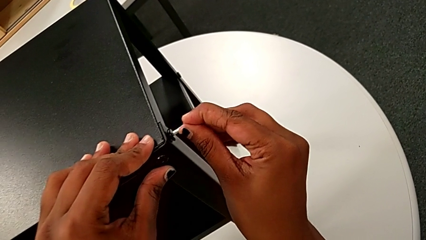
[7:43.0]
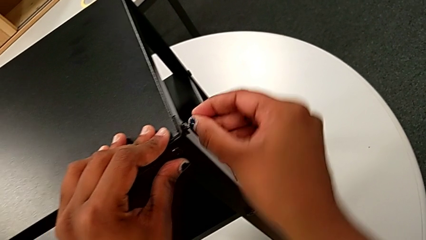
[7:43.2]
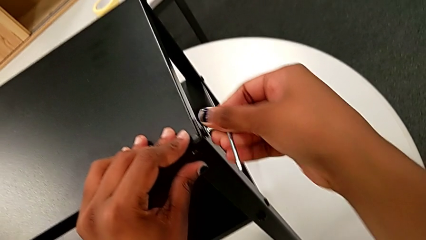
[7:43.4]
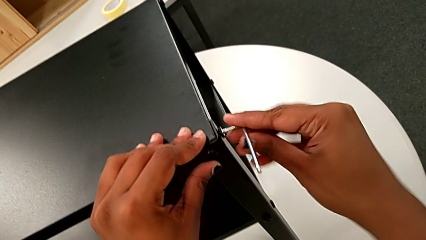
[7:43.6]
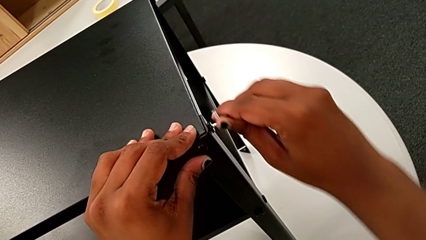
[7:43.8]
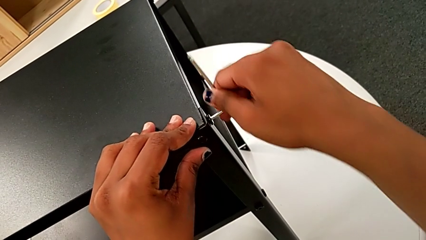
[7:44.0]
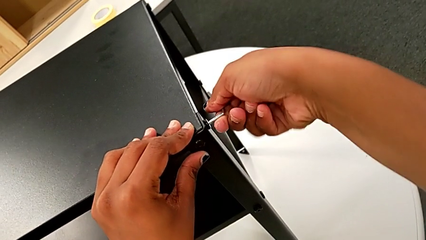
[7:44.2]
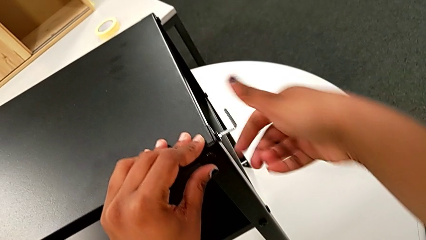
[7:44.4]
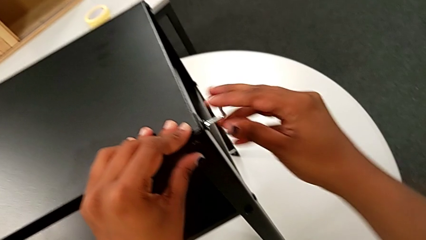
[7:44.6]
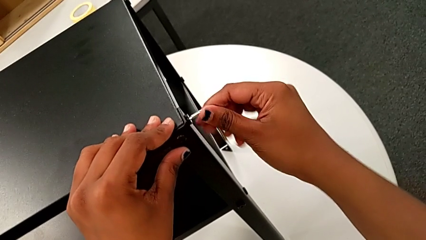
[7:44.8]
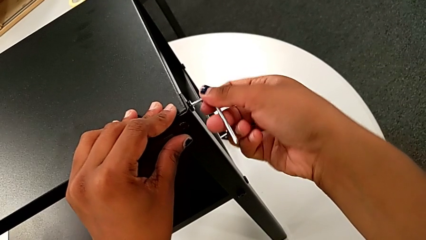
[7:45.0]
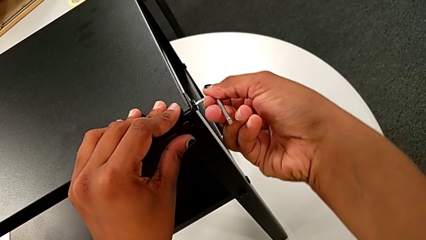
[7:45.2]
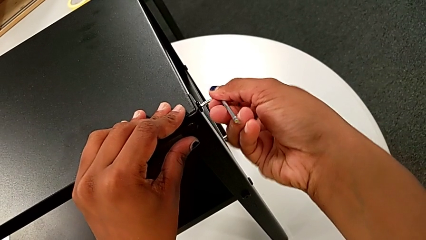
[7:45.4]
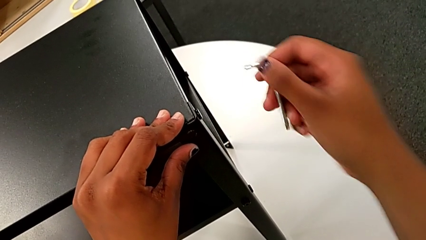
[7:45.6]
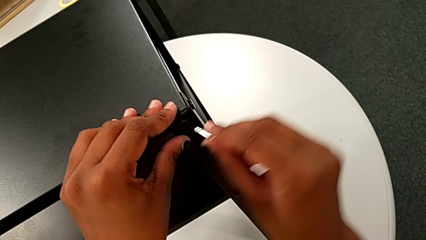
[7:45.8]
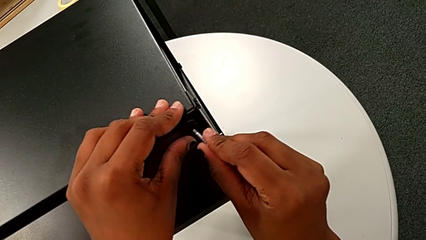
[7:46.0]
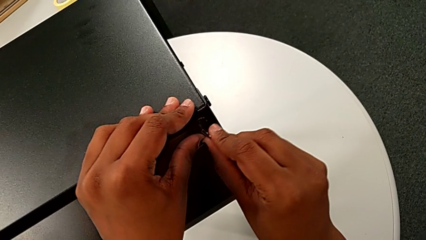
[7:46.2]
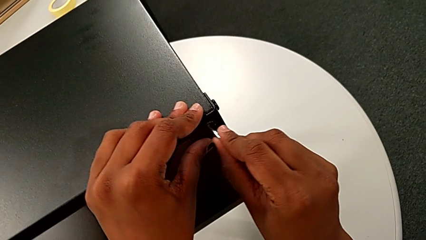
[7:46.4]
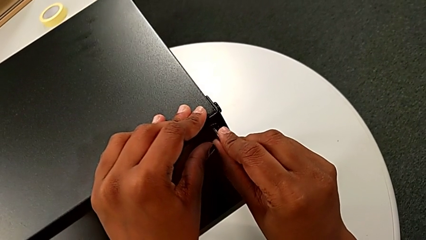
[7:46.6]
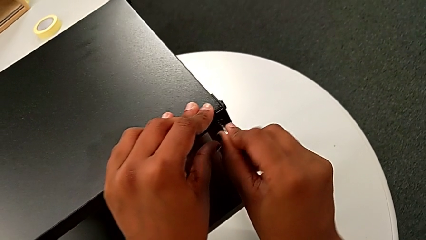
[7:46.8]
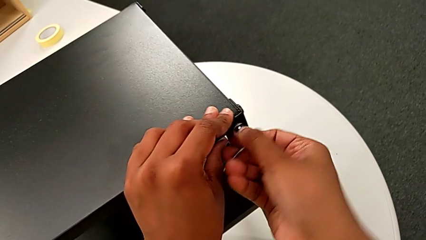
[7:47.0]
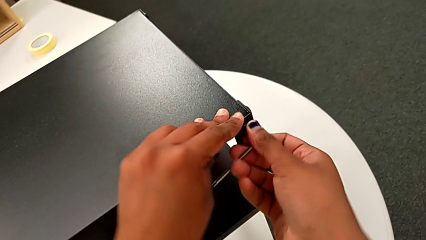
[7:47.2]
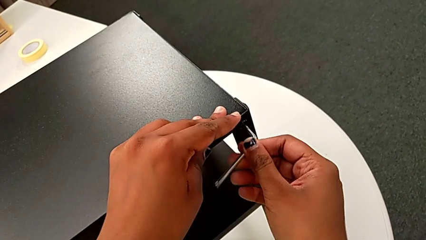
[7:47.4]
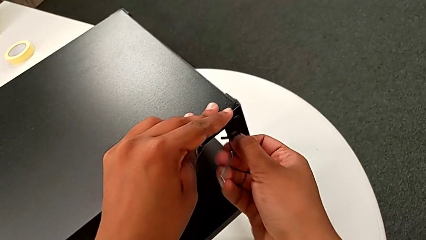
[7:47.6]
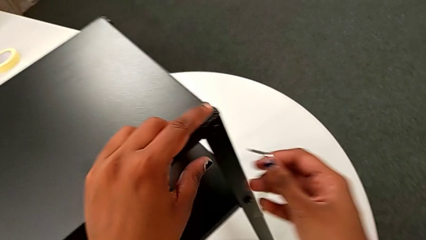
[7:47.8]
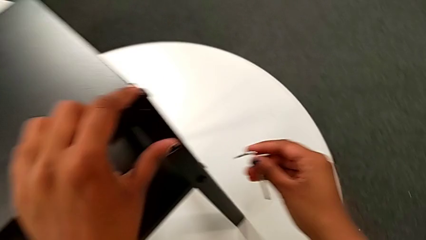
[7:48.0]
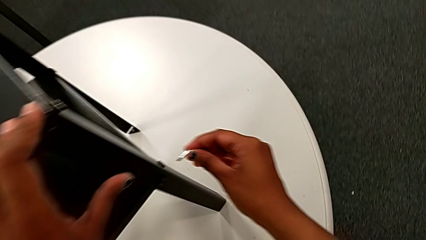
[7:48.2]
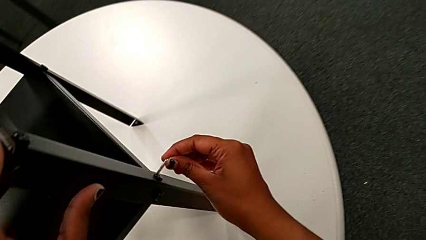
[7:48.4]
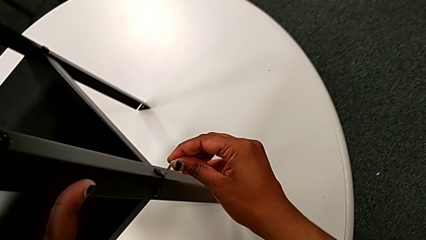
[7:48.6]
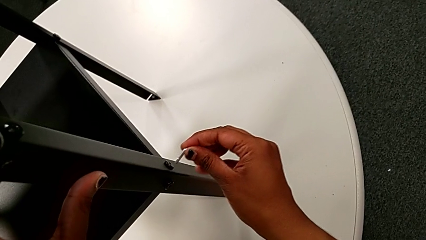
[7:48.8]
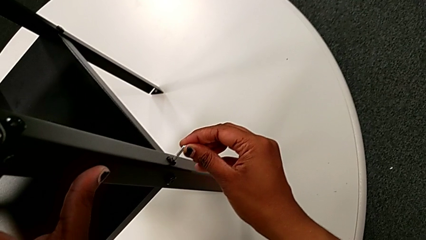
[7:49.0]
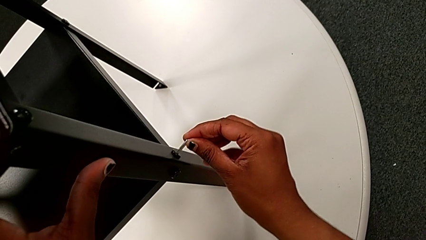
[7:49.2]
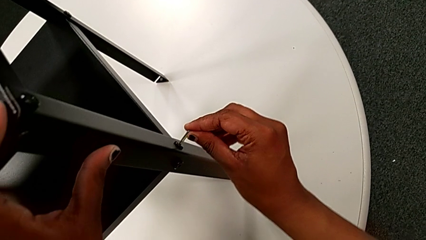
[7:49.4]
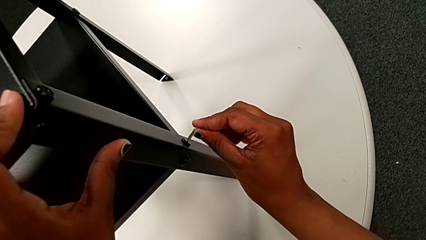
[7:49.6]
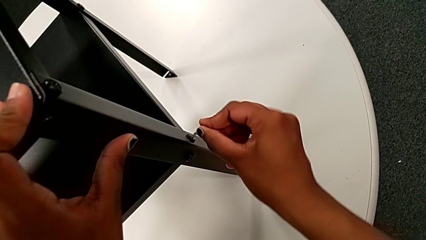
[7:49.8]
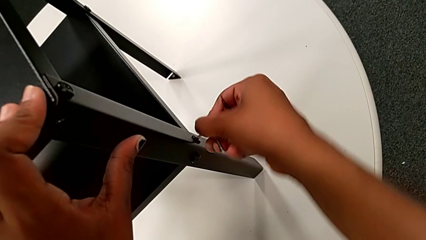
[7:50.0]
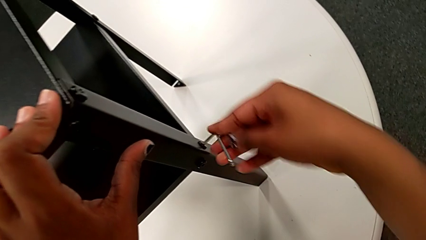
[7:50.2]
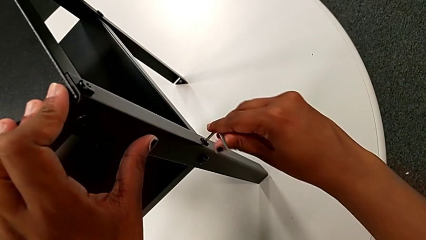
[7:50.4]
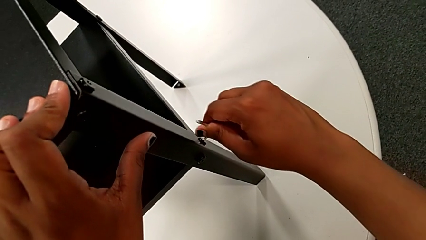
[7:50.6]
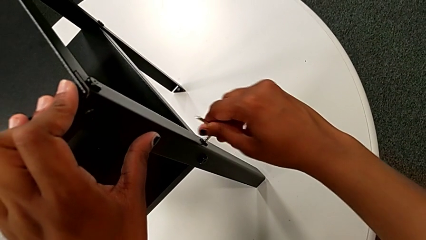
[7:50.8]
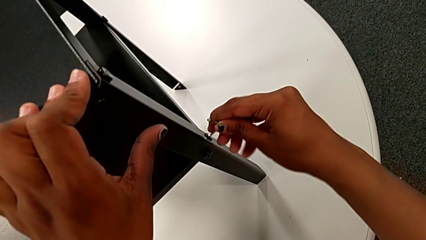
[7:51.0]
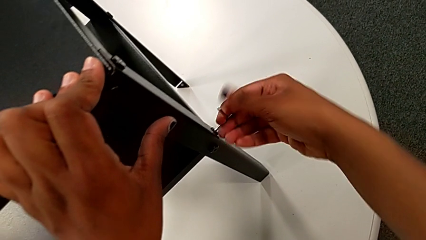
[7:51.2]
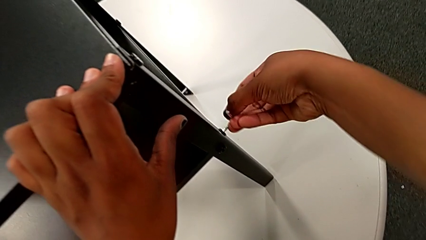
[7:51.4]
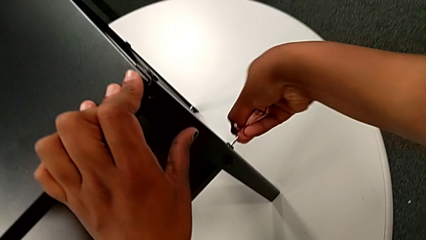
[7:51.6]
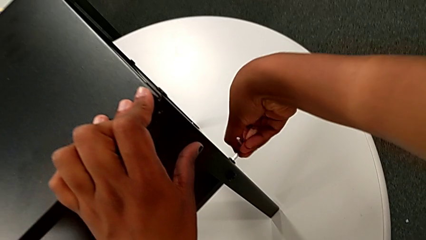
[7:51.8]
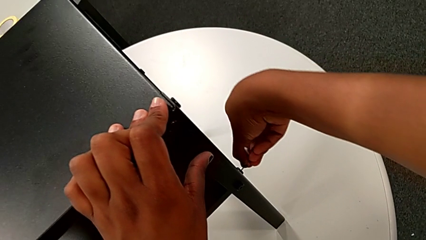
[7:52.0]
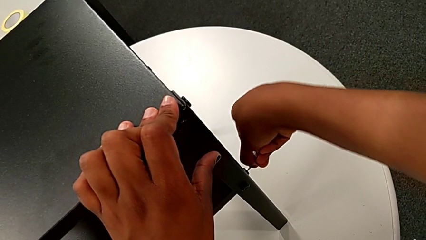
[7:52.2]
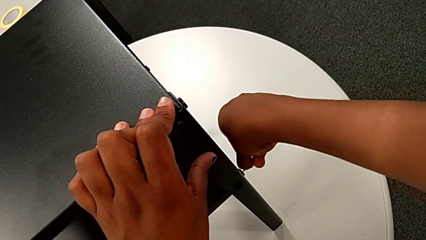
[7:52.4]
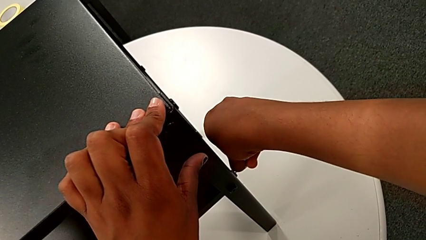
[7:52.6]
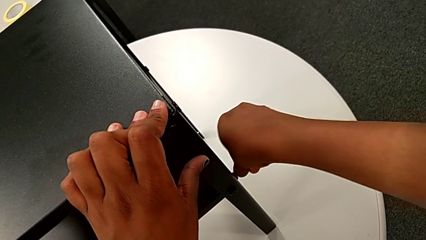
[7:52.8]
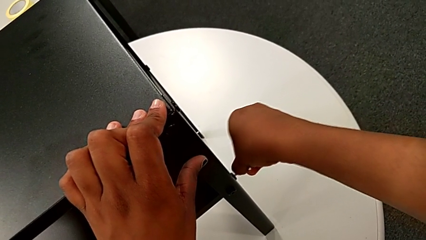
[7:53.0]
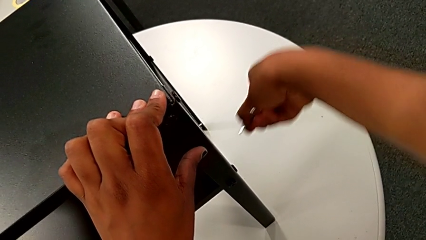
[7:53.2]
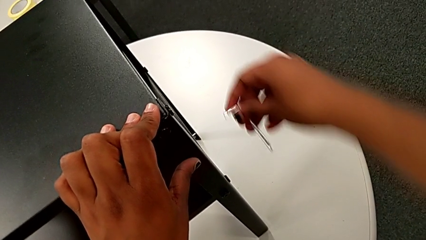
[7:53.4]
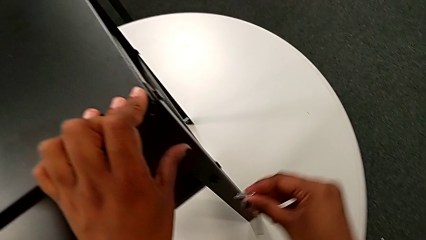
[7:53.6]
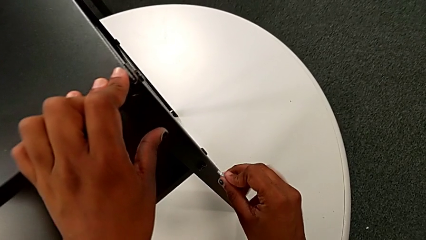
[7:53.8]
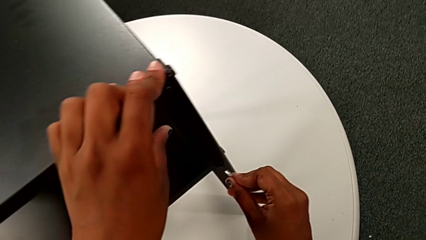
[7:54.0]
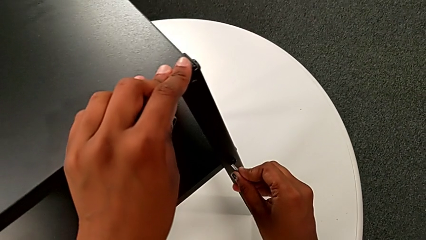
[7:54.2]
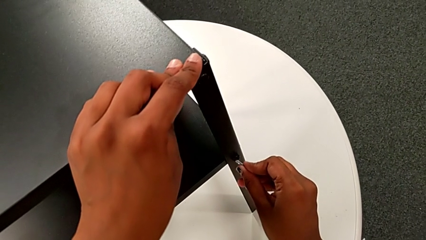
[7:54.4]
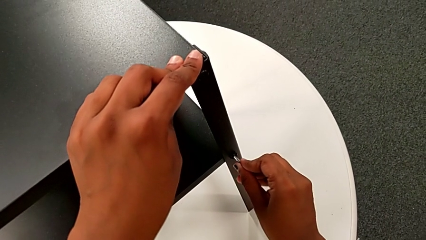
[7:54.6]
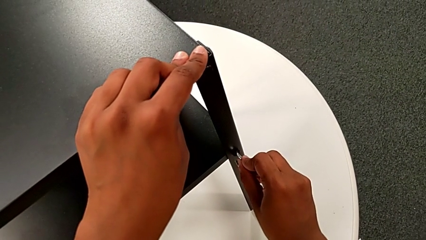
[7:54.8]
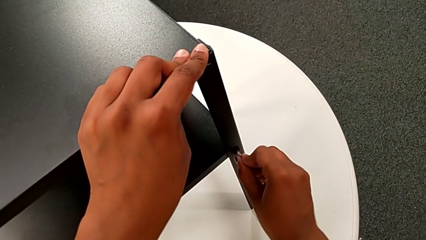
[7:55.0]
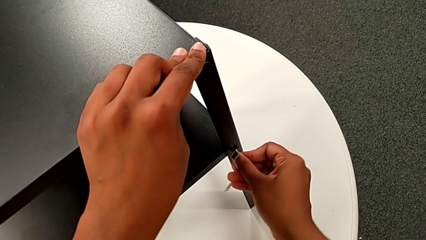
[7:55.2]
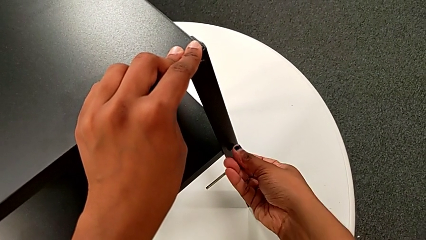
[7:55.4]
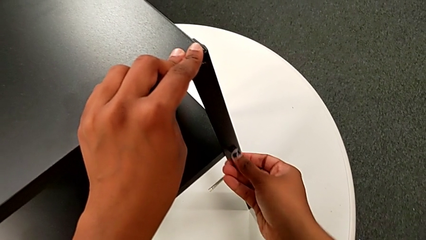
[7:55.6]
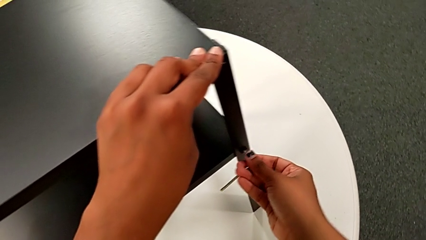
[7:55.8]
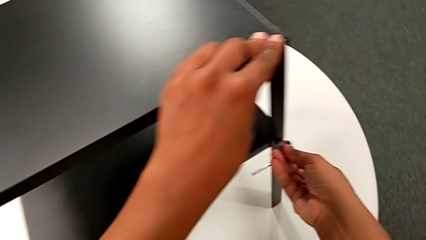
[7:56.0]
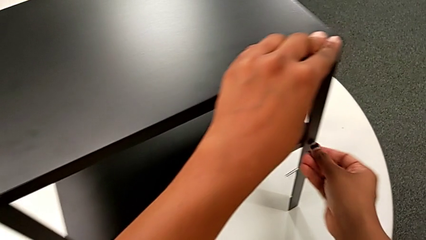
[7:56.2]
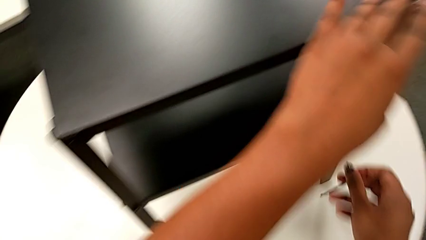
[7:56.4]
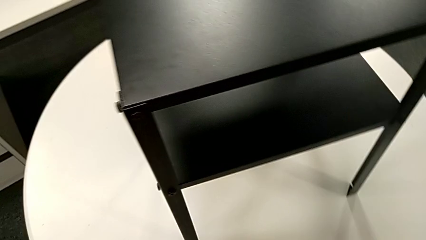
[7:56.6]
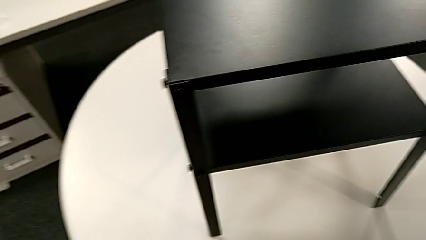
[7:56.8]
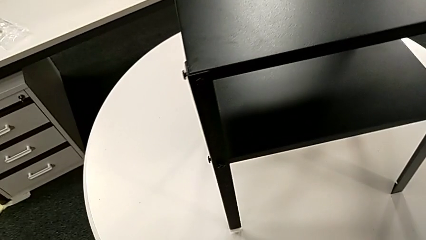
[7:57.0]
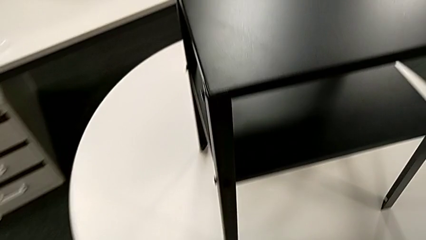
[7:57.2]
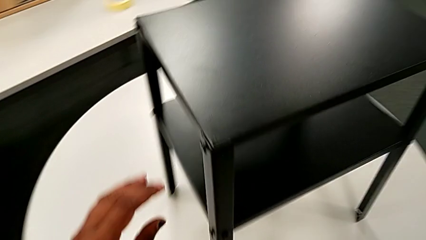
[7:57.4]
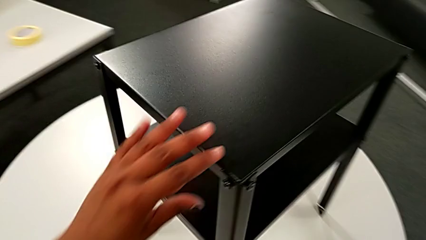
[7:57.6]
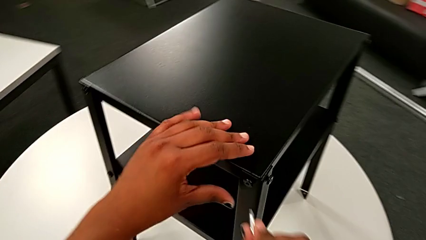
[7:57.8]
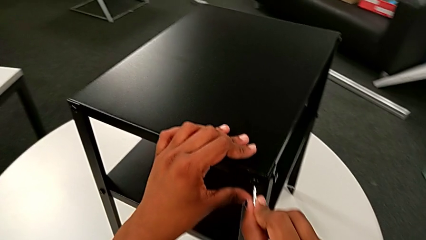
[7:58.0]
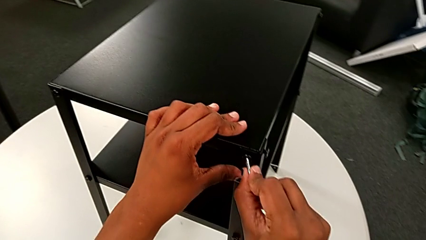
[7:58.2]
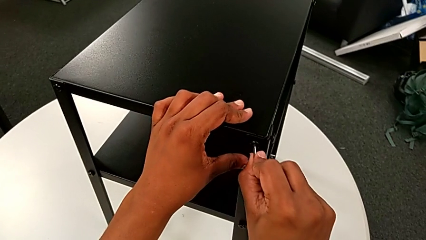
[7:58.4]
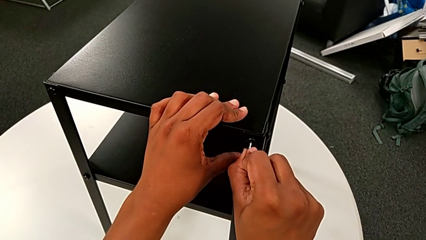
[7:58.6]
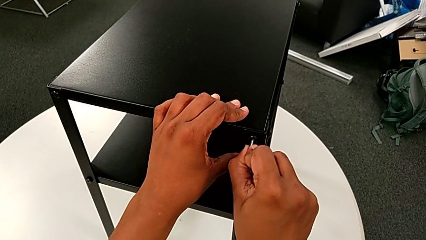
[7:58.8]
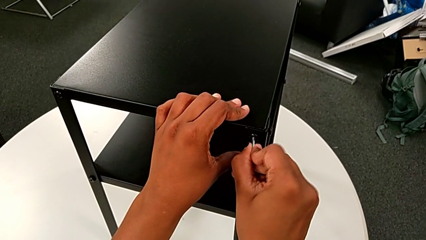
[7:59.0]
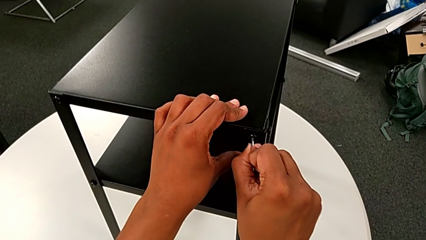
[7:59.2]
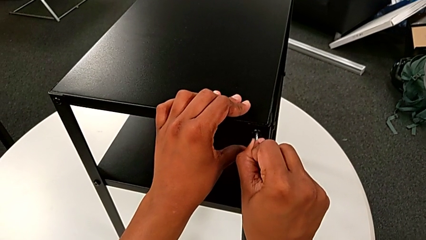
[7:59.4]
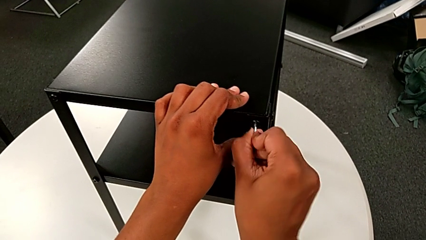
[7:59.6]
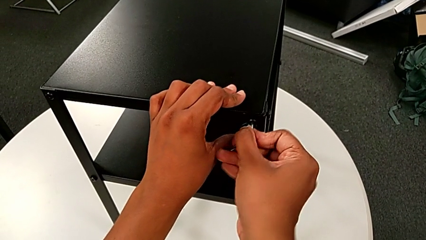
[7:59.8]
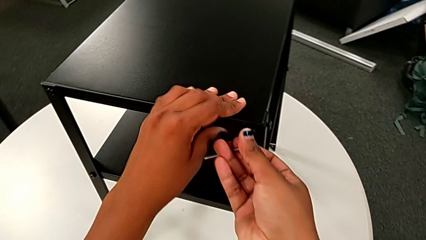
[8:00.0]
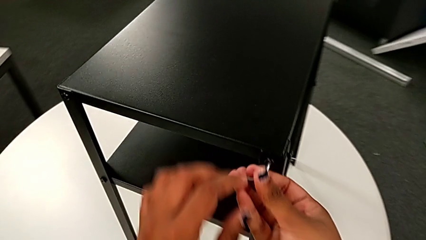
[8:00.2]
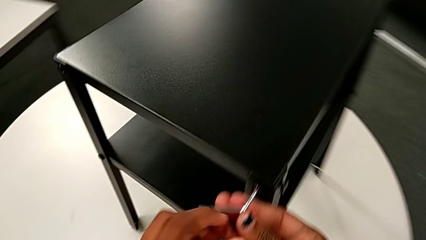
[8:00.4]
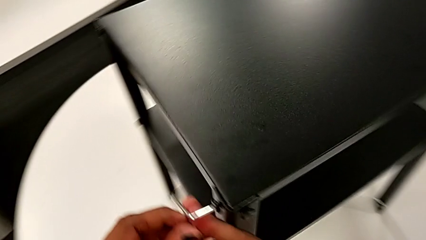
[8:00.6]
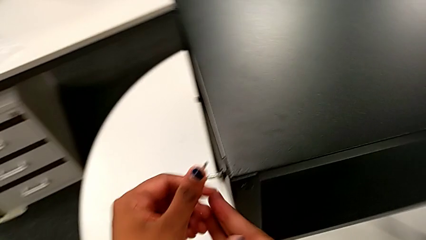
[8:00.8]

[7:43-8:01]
The camera wearer is tightening the screws on the nightstand. They screw the hex socket head, withdraw the Allen wrench, insert it and screw the hex socket head. They withdraw the Allen wrench, approach the hex socket head, insert the Allen wrench and screw the hex socket head. They withdraw the Allen wrench, approach the hex socket head, insert the Allen wrench and screw the hex socket head. They withdraw the Allen wrench, approach the hex socket head, insert the Allen wrench and screw the hex socket head with the right hand.
